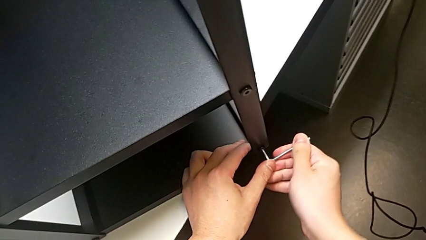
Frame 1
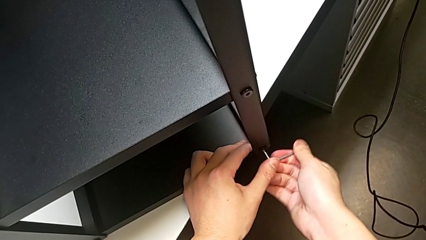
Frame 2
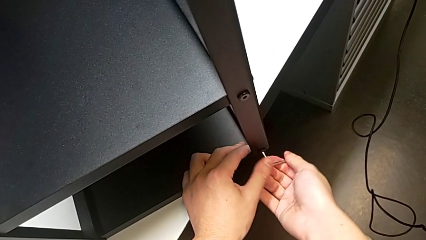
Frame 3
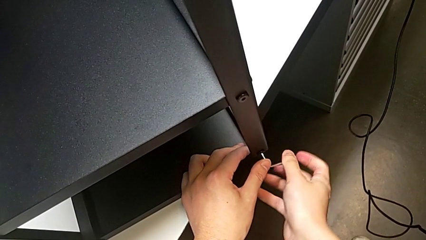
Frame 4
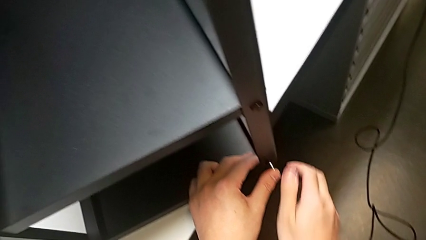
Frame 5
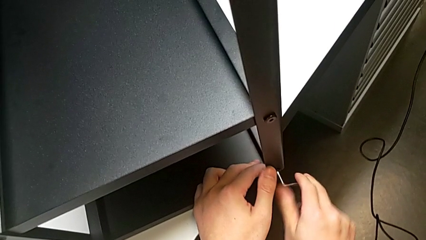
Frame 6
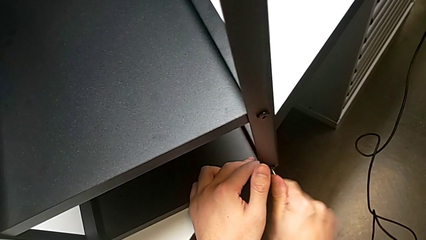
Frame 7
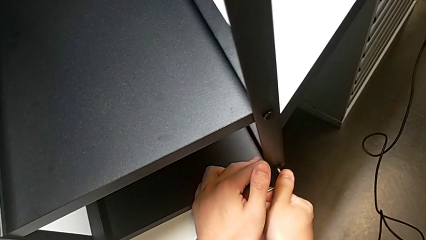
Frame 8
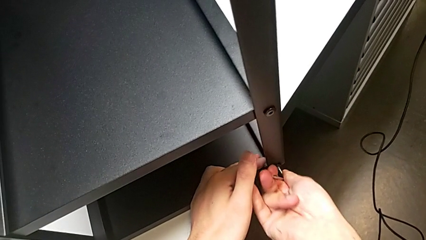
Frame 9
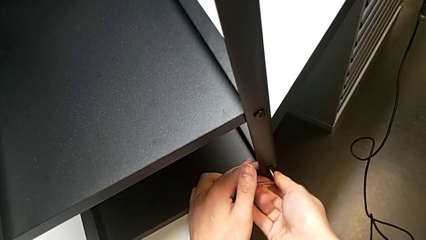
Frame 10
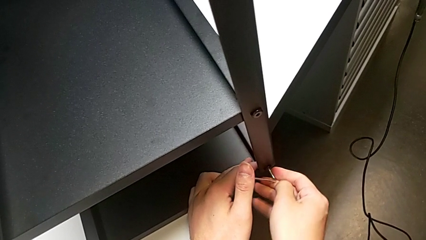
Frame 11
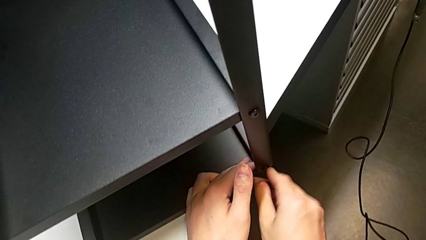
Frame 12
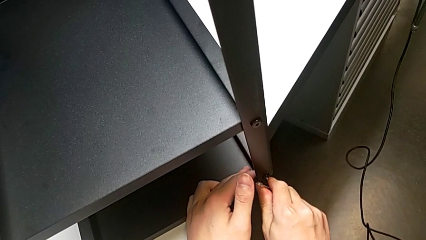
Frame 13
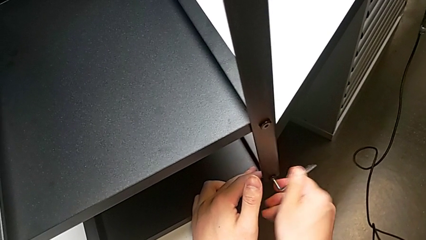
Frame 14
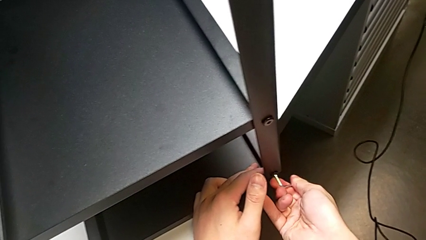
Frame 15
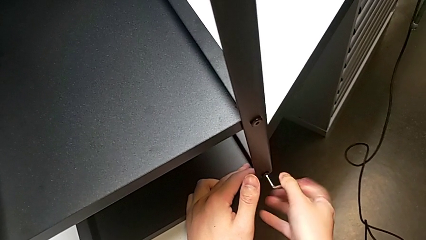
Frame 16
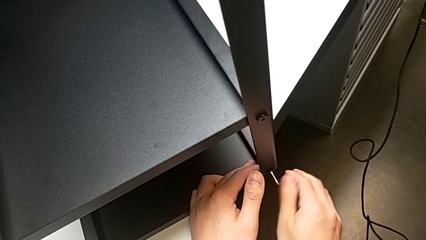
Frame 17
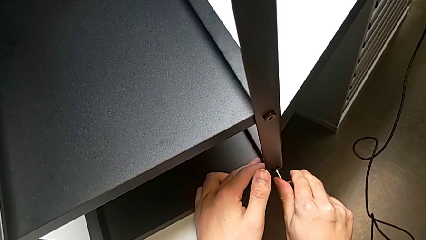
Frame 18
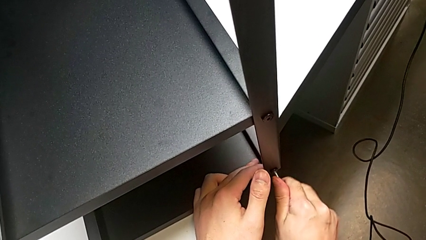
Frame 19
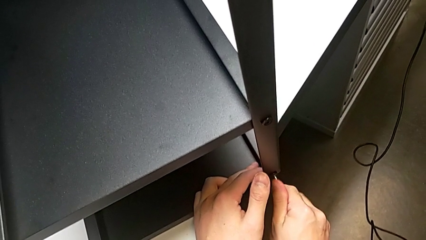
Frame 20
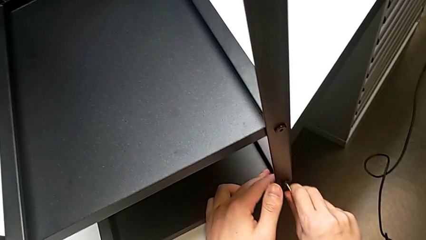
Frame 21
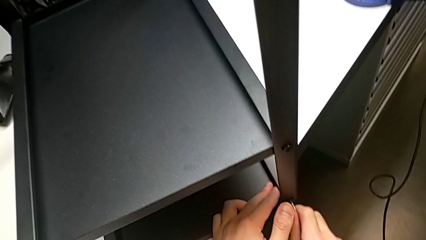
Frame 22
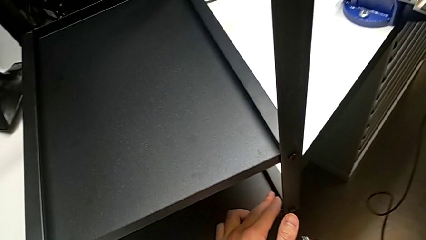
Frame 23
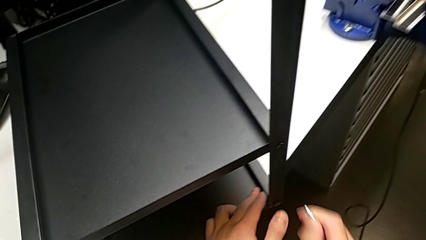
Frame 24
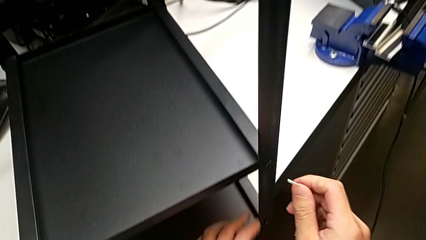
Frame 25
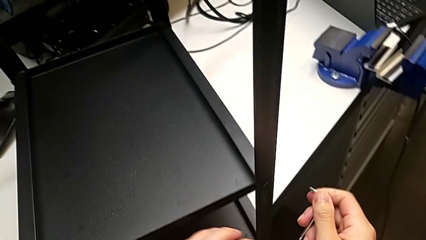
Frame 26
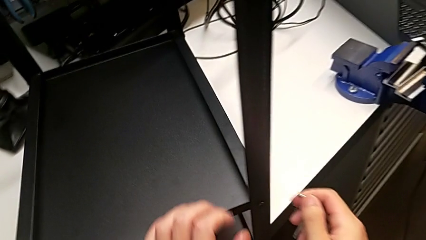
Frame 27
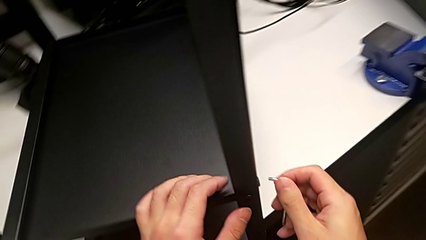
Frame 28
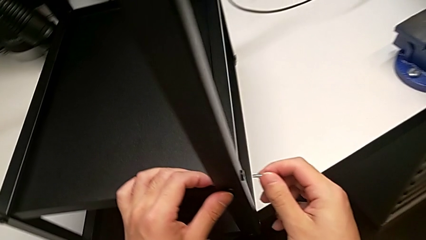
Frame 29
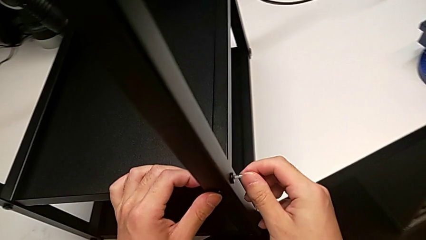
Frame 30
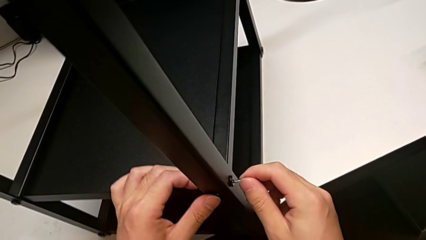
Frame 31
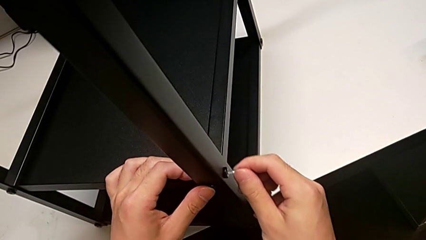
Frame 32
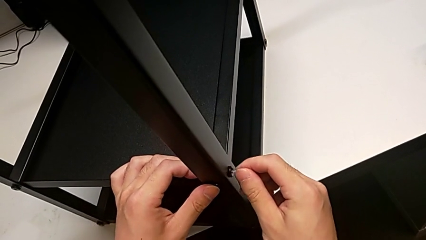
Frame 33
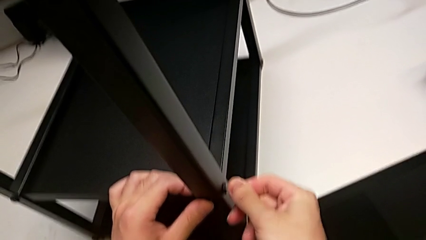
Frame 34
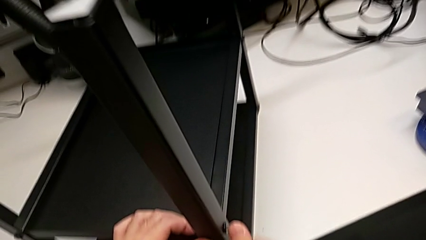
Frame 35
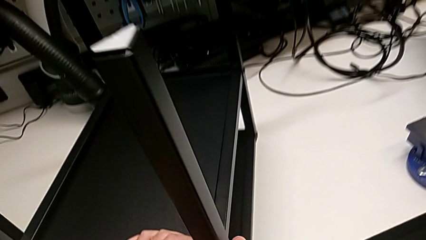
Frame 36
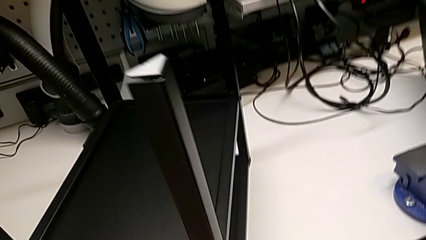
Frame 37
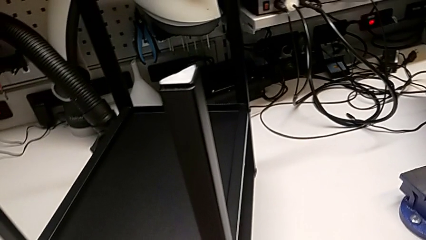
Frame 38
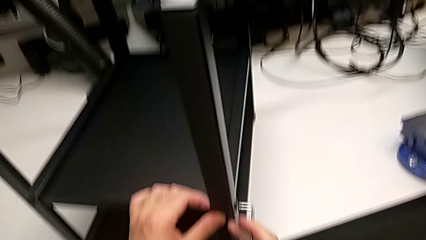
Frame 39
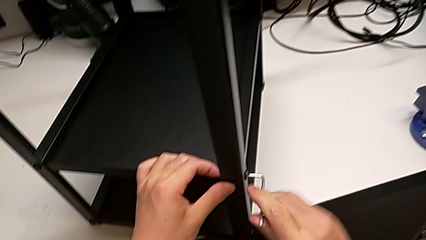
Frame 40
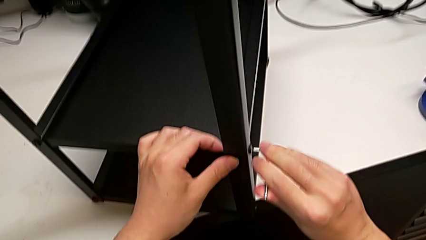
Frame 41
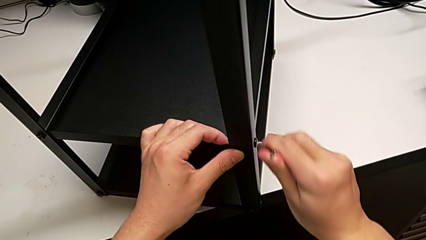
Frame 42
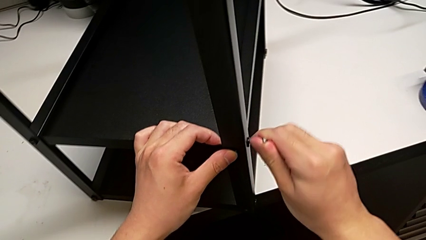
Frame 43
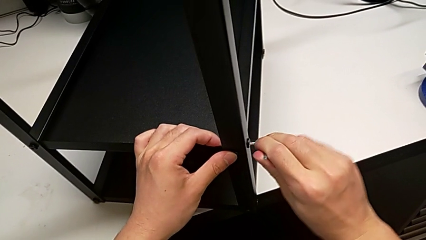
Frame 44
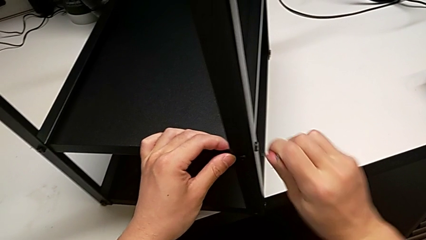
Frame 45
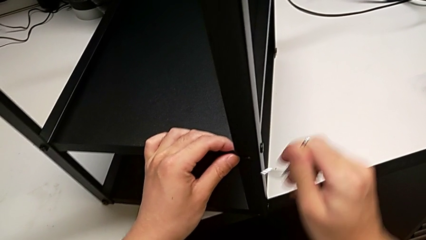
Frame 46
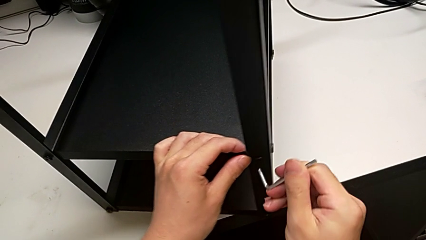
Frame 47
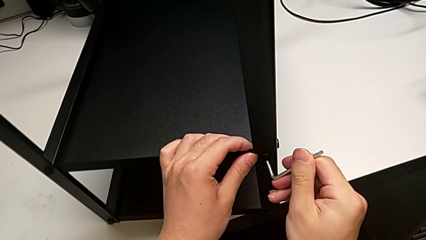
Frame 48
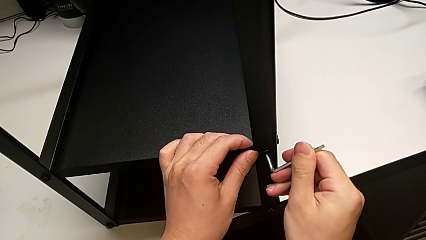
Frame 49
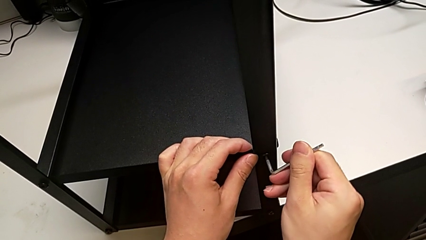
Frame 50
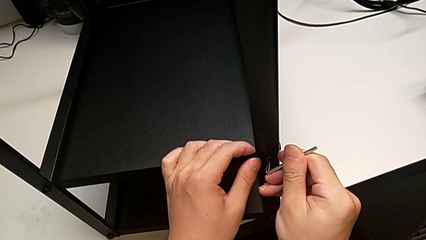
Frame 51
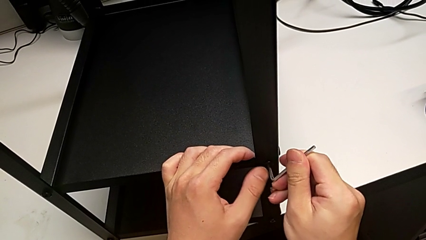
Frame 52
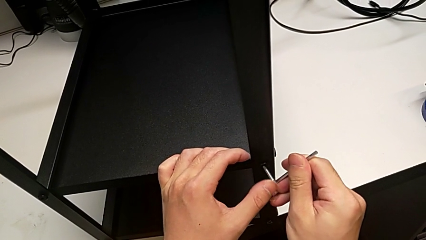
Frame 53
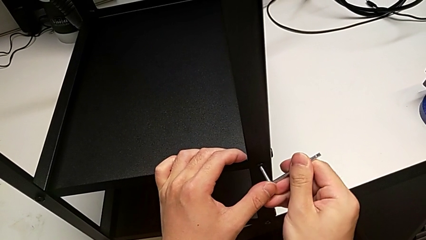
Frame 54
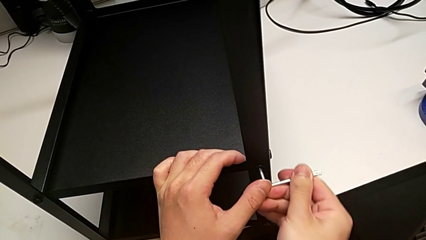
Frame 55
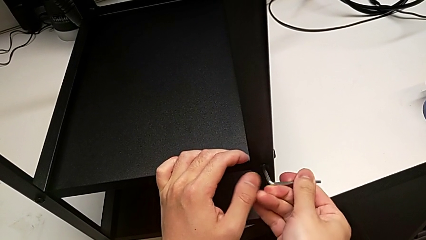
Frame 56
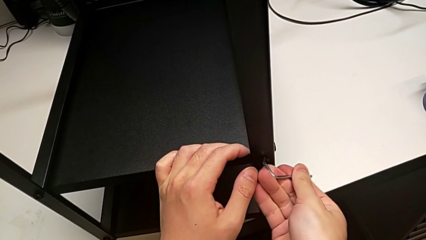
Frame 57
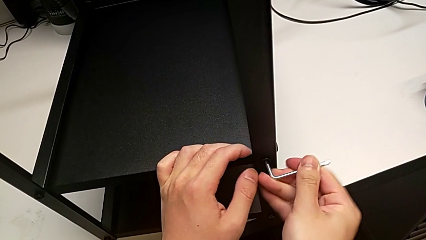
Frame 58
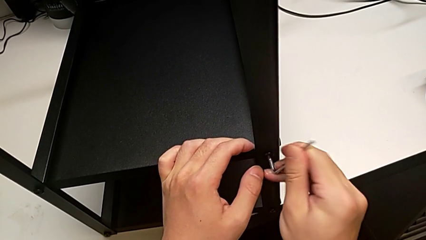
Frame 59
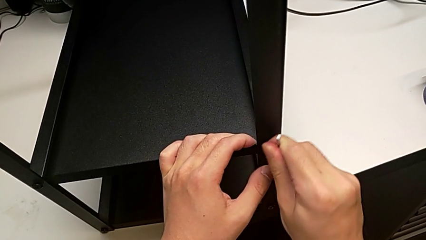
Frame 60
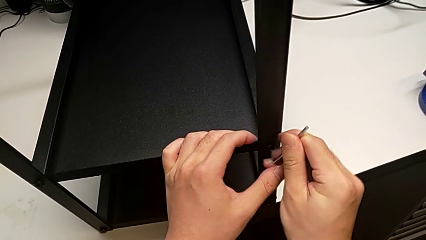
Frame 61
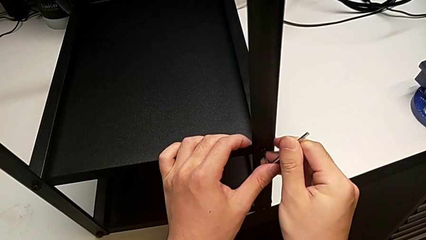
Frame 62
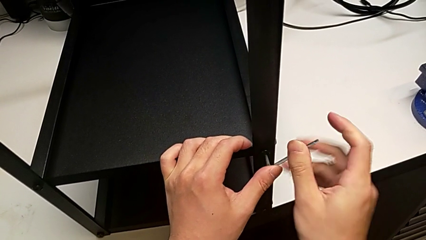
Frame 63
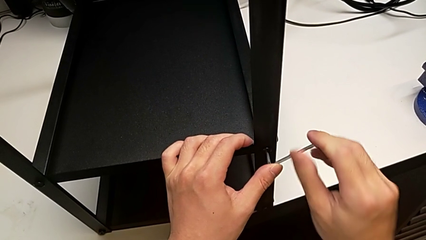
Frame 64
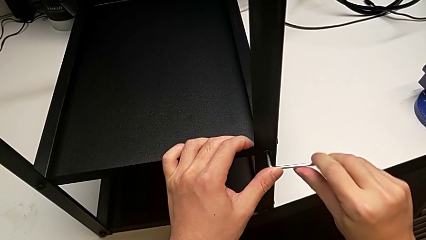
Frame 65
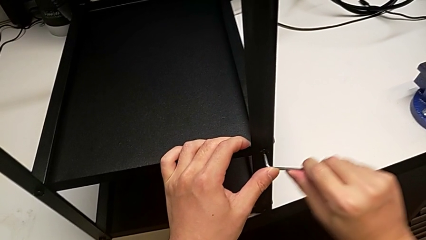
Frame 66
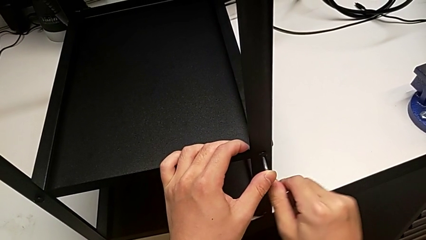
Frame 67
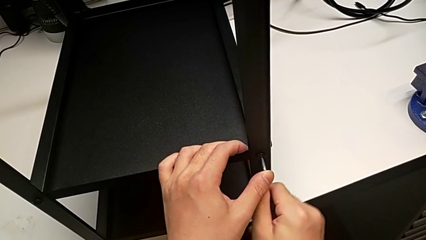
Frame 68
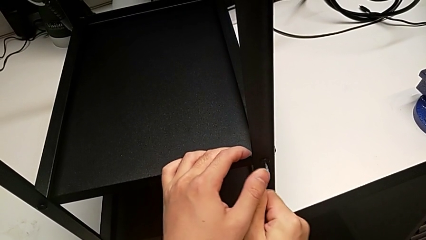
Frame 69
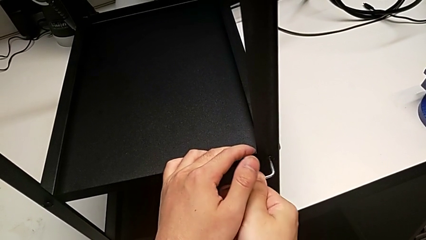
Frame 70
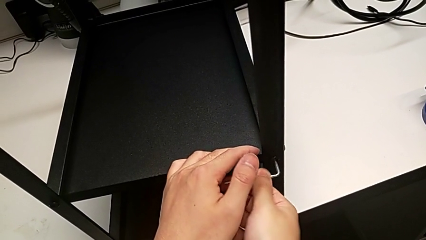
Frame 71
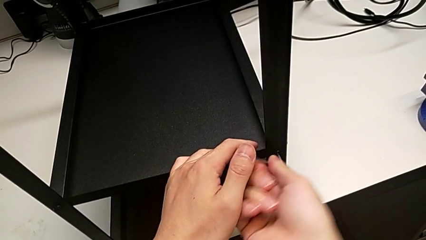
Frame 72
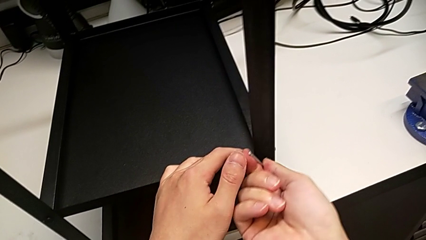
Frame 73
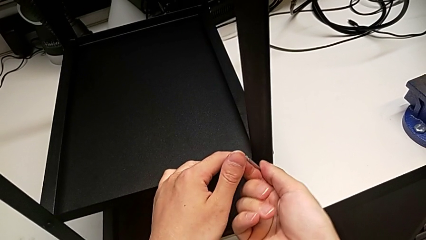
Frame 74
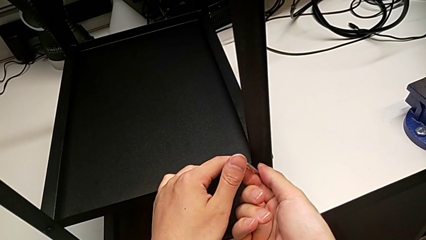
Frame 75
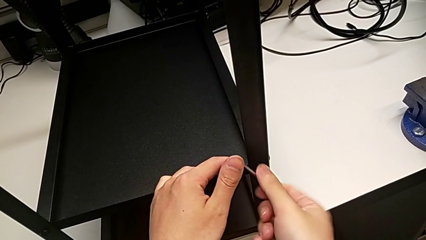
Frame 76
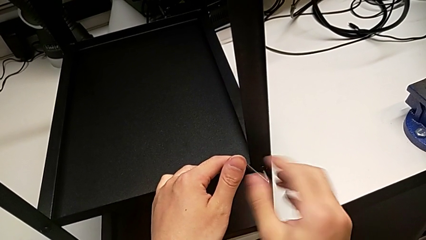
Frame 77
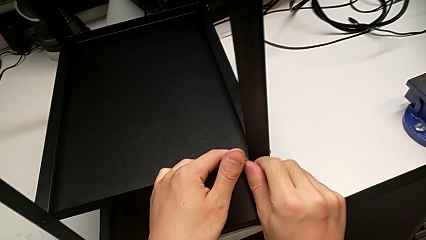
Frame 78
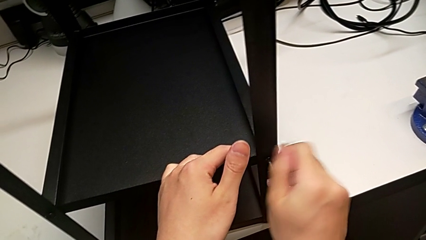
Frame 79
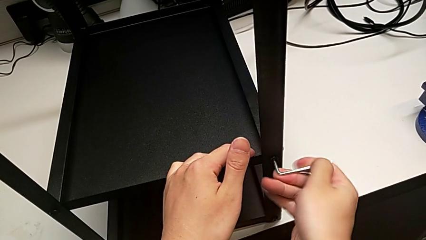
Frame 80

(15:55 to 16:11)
The camera wearer is screwing the second leg into place. They screw the second hex socket head, pull the Allen wrench, insert it, screw the third hex socket head, pull the Allen wrench, insert it and begin to screw the fourth hex socket head.
